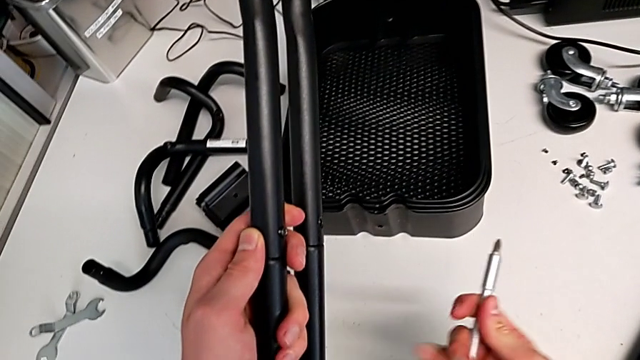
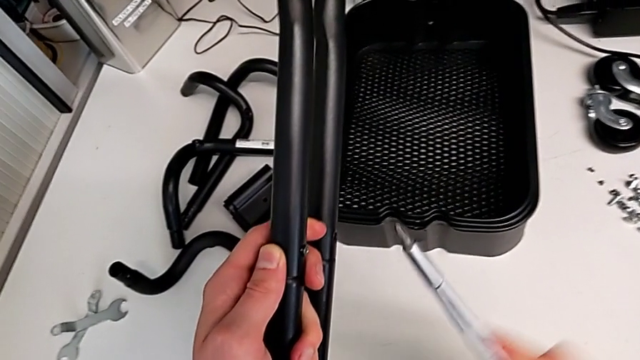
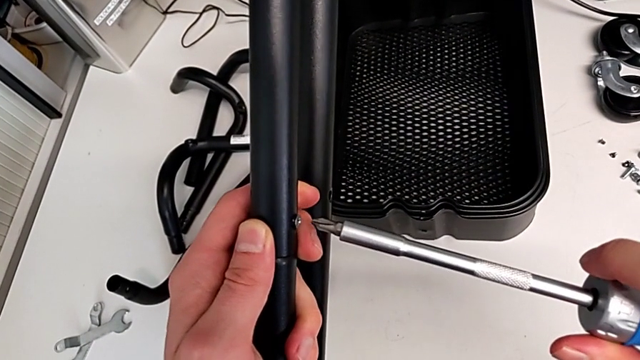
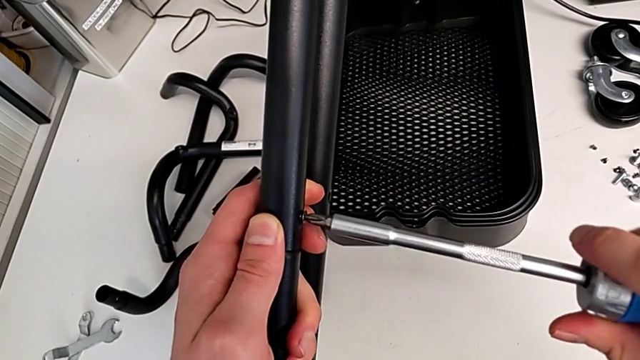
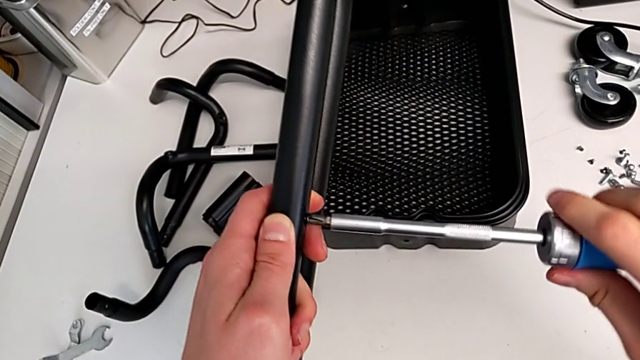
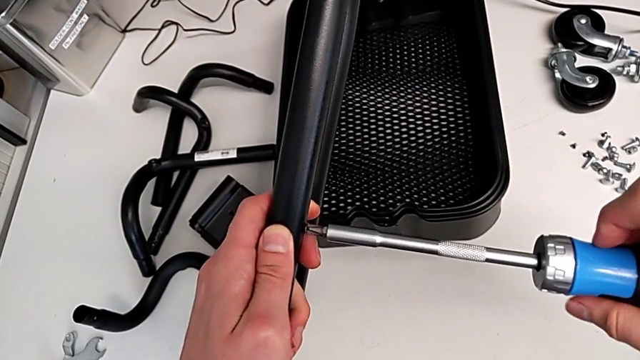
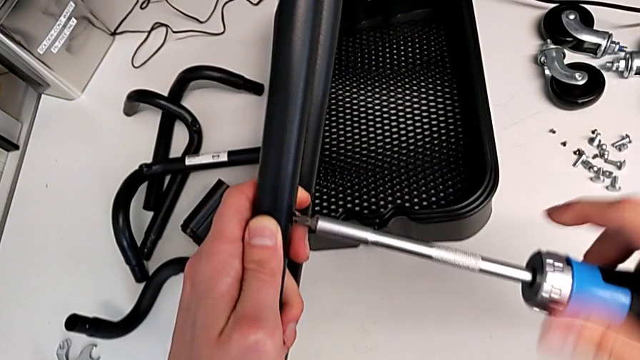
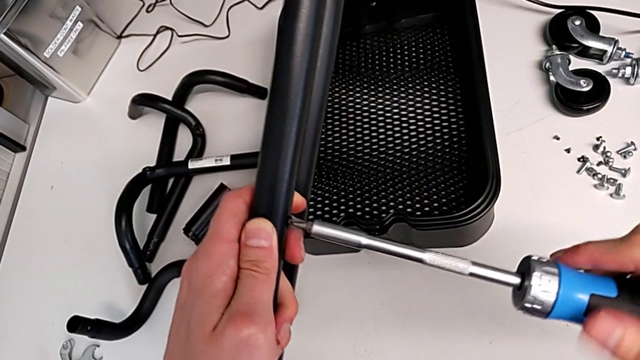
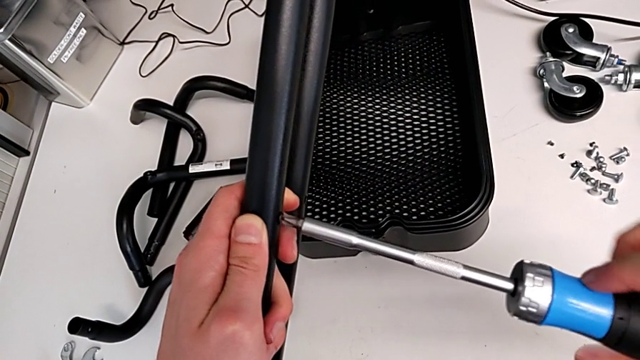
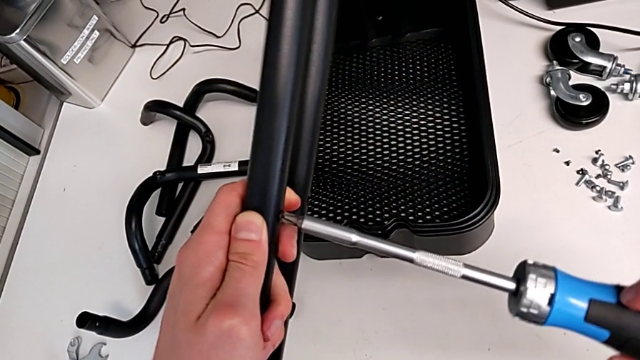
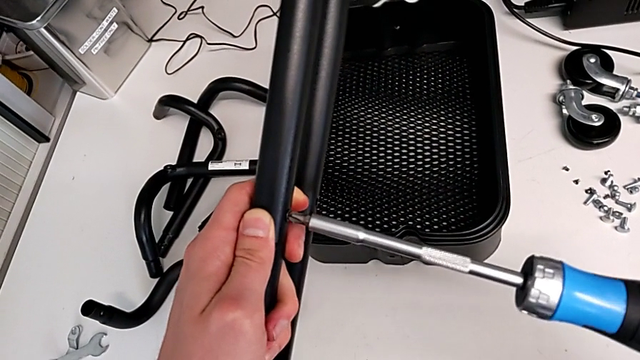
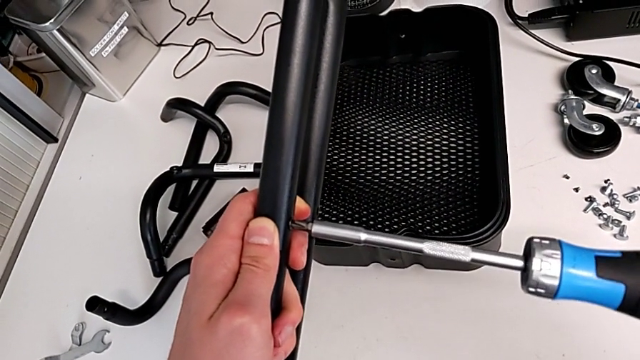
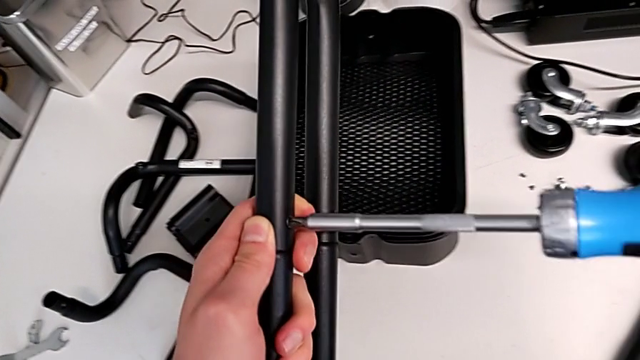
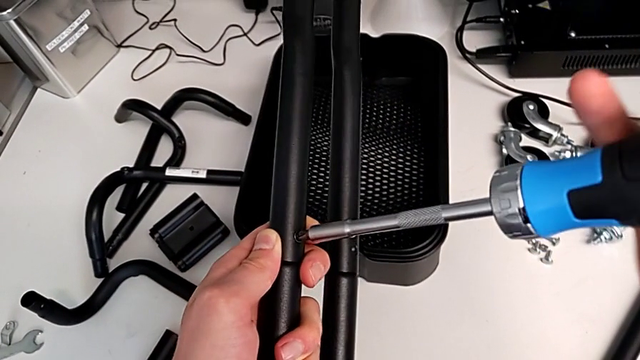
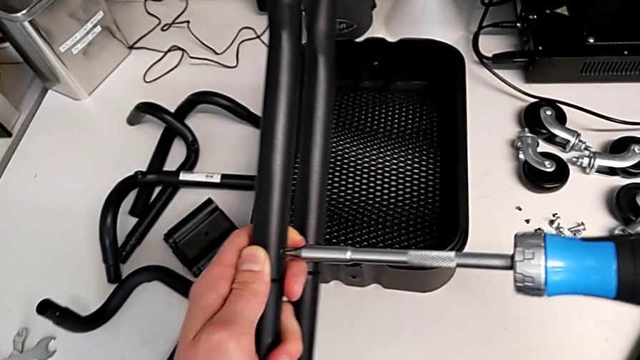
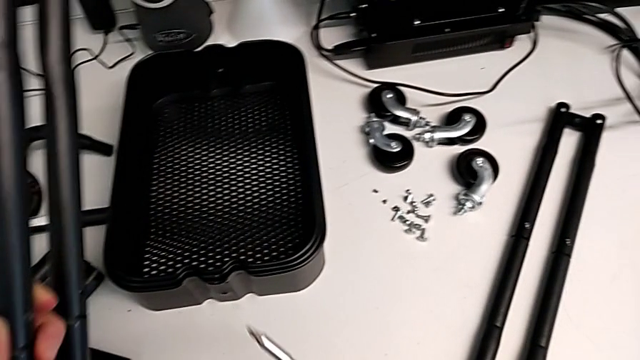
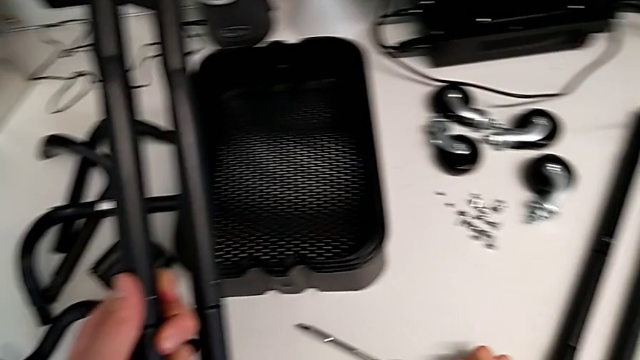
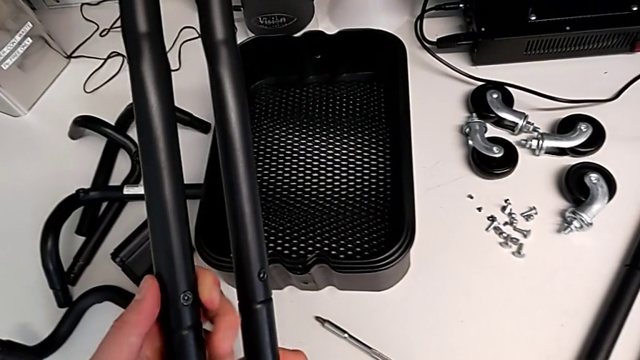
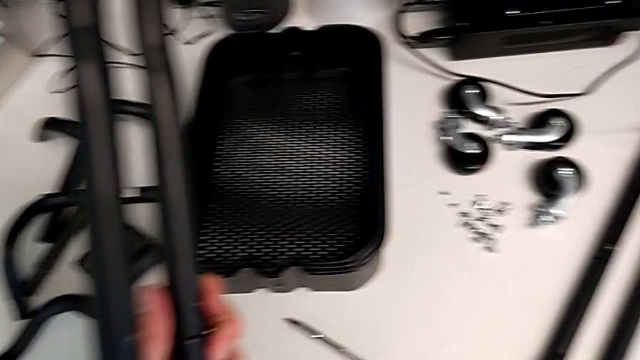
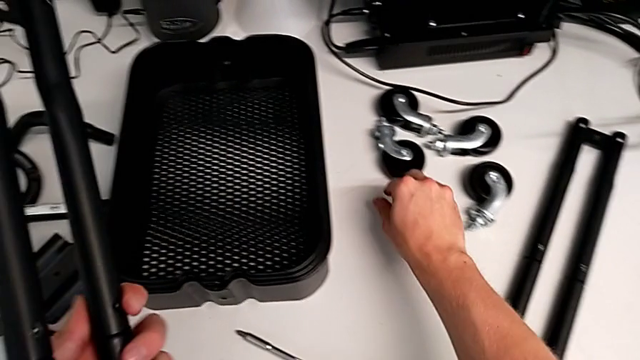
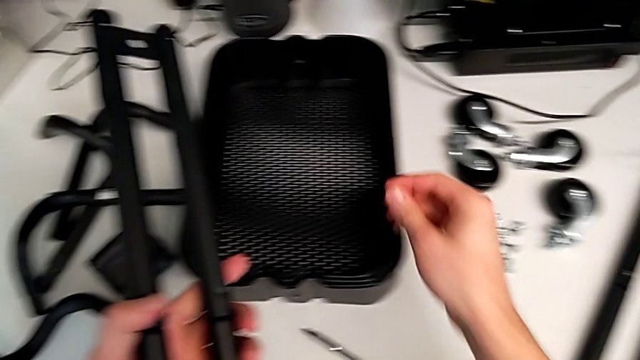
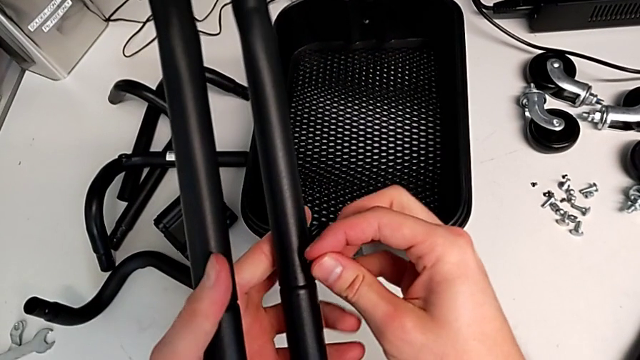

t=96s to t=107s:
The camera wearer is assembling the second sidebar for the shelf. They screw the screw, place the blue screwdriver and grab the screw.

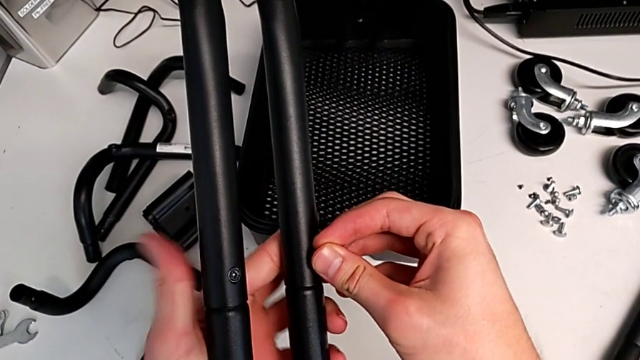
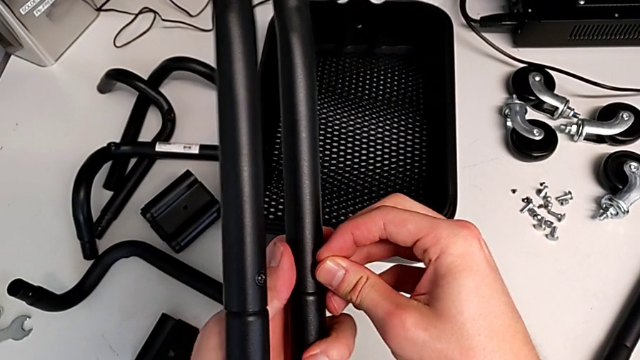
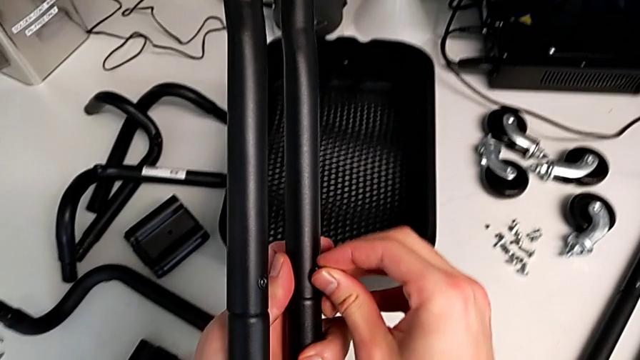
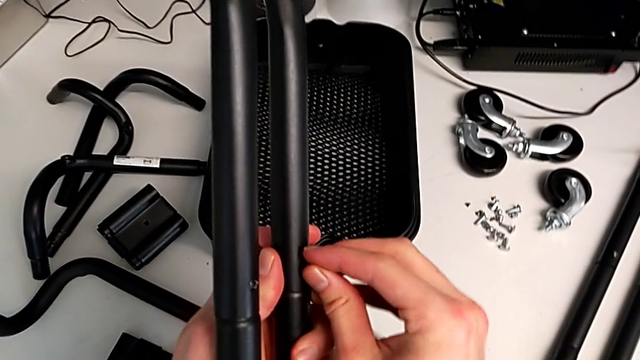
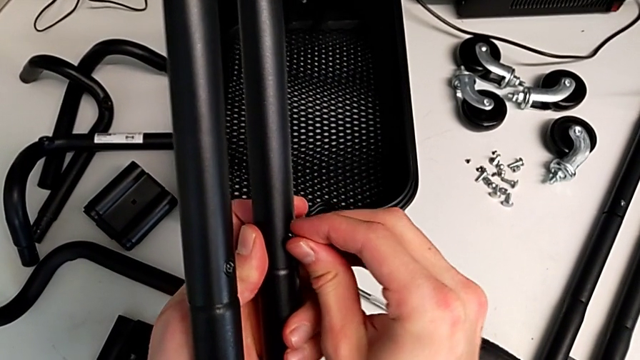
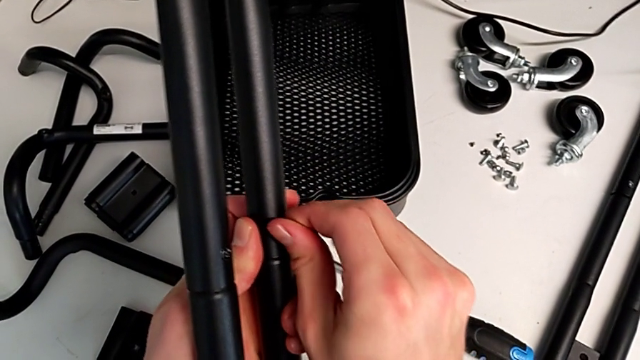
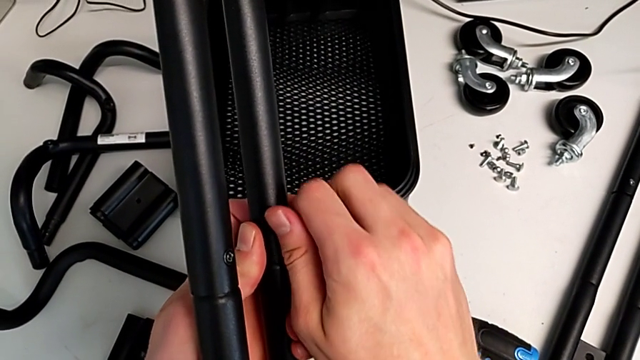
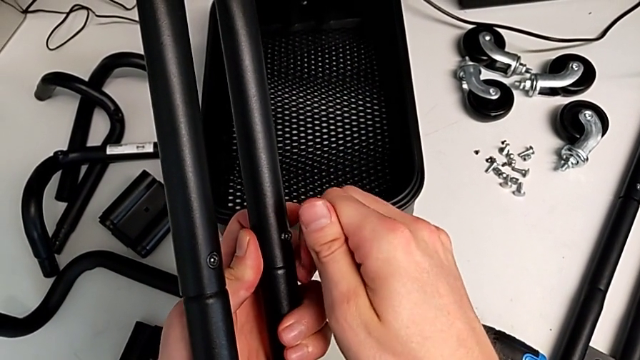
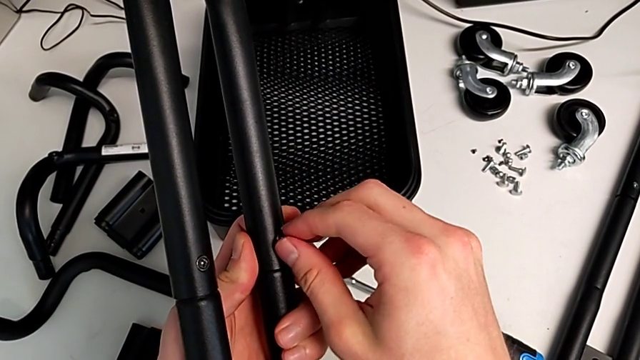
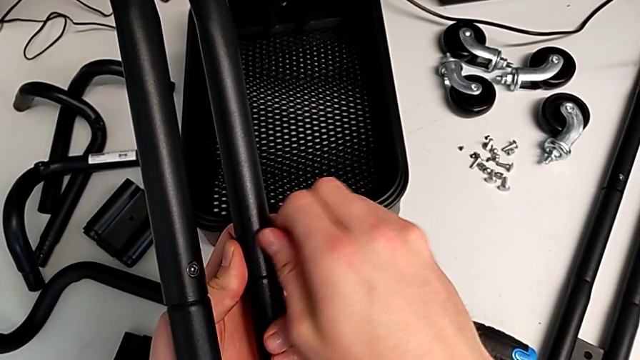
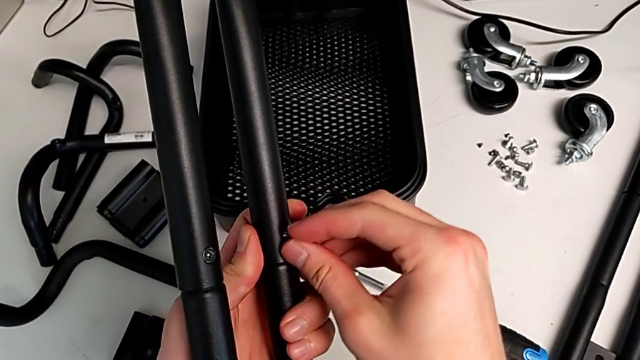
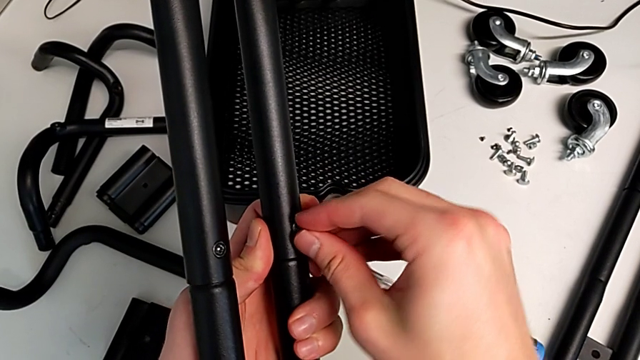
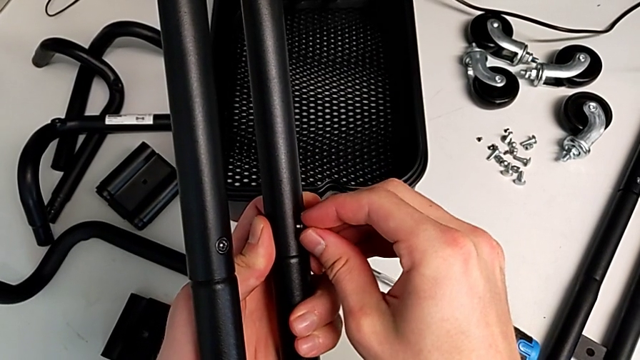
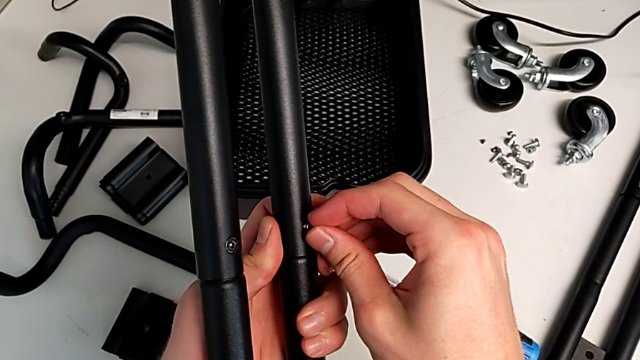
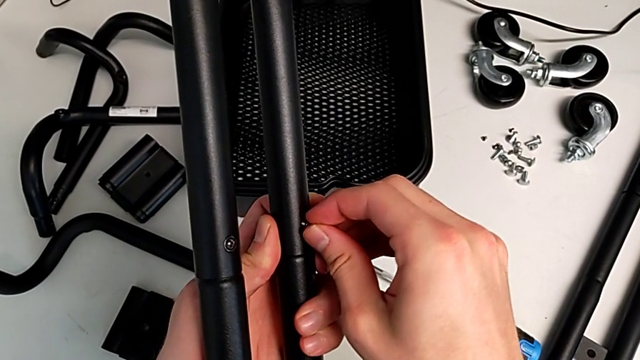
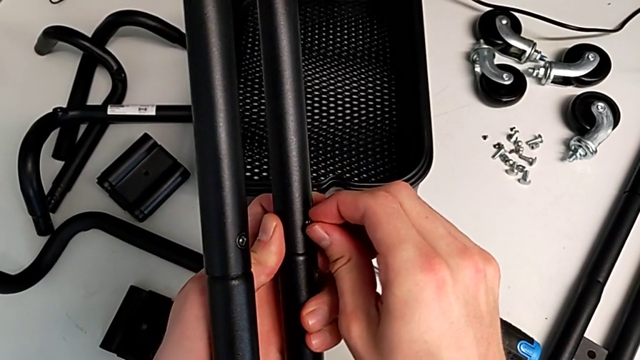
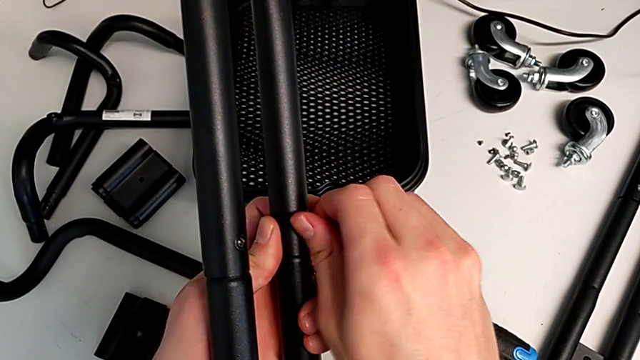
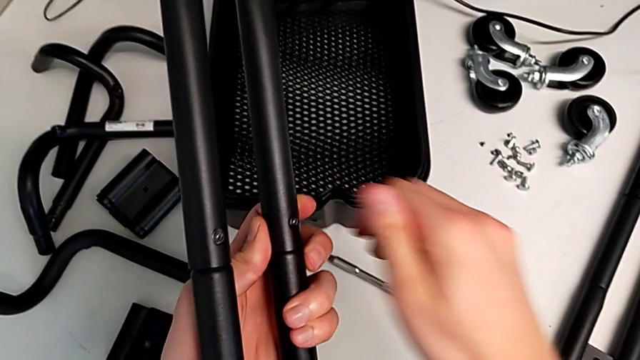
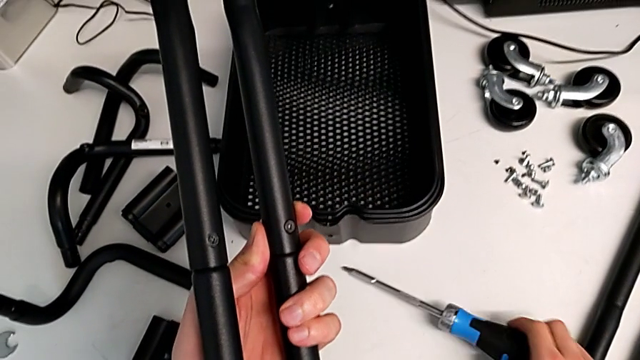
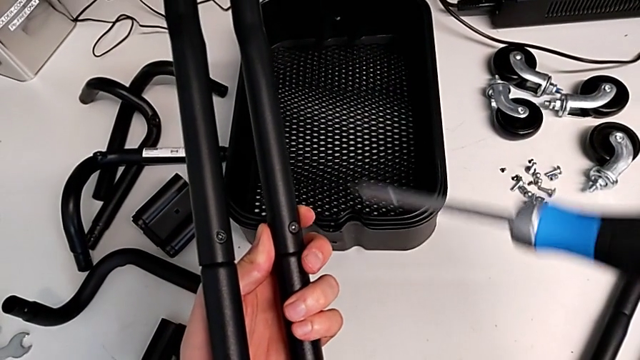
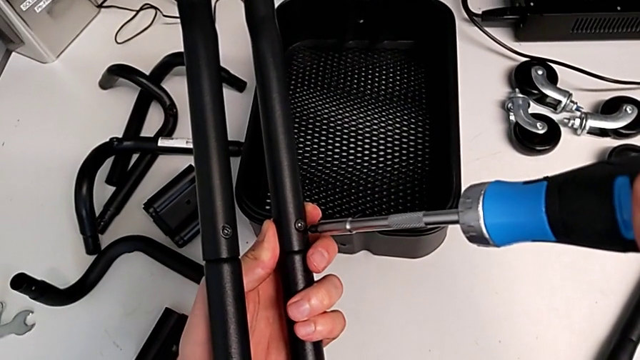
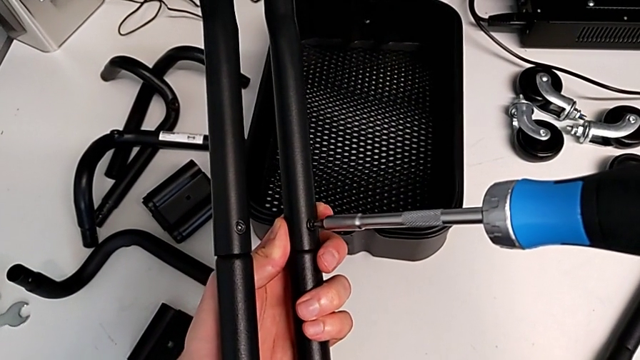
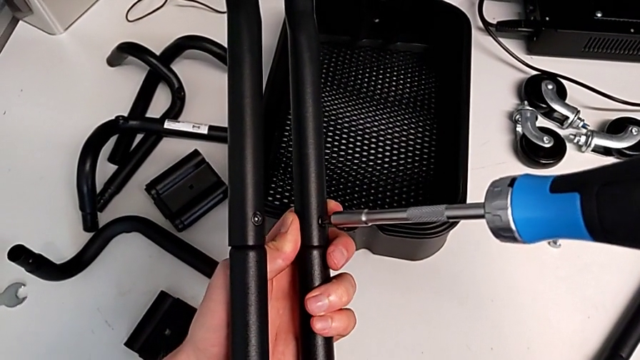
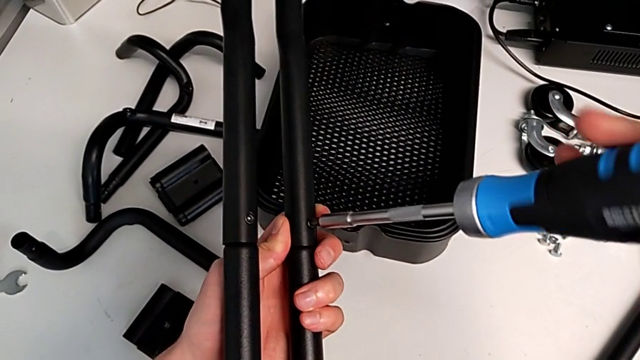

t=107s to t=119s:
The camera wearer is assembling the second sidebar for the shelf. They insert the screw, screw it, grab the blue screwdriver and insert it.
